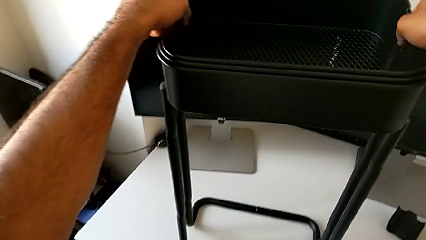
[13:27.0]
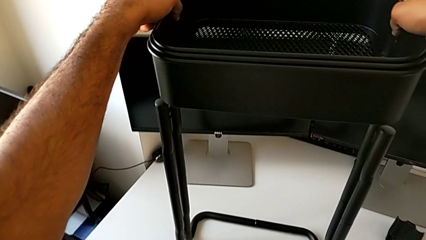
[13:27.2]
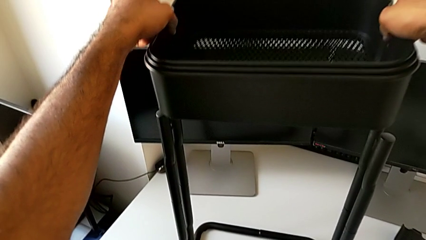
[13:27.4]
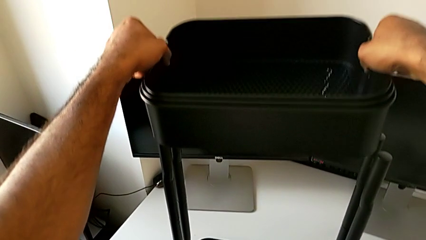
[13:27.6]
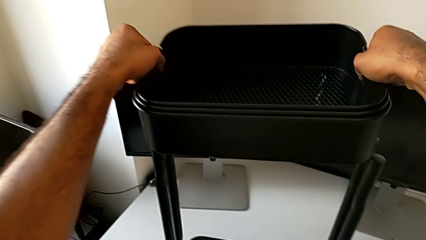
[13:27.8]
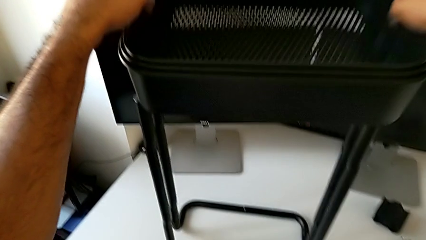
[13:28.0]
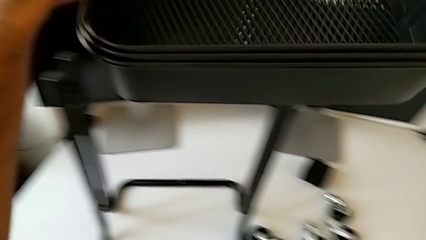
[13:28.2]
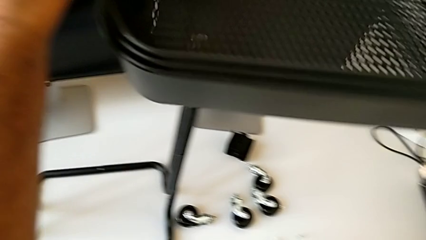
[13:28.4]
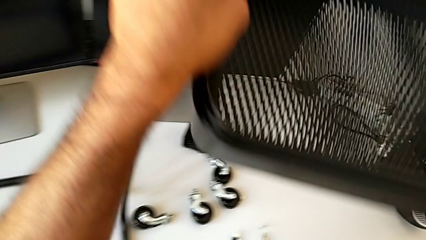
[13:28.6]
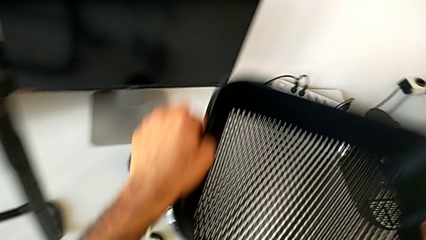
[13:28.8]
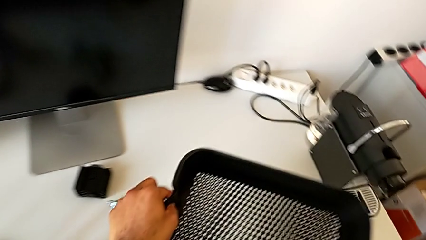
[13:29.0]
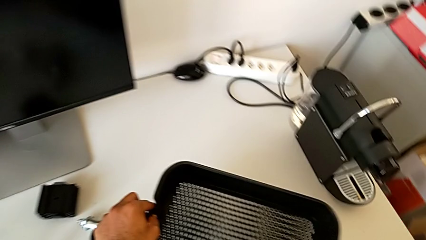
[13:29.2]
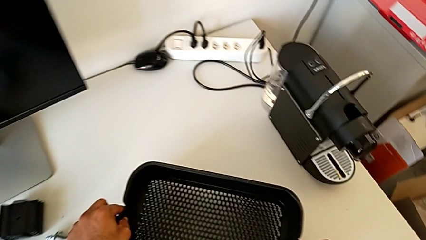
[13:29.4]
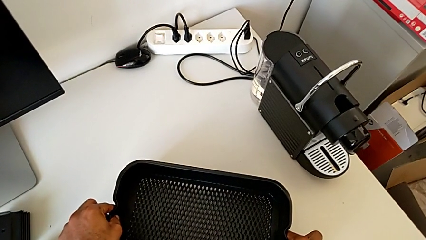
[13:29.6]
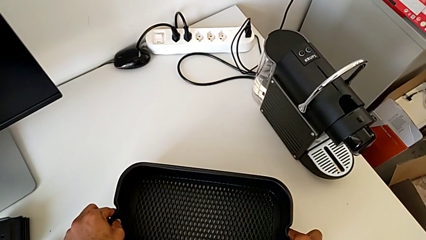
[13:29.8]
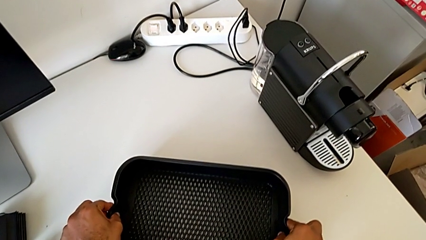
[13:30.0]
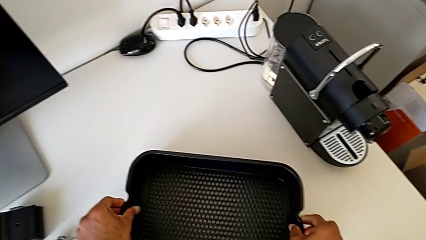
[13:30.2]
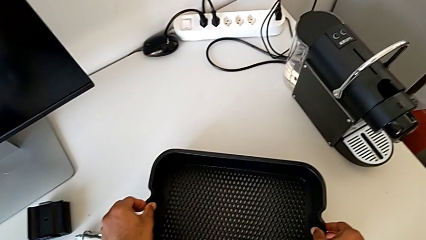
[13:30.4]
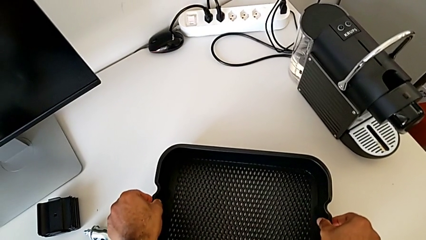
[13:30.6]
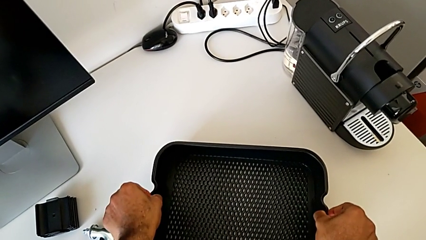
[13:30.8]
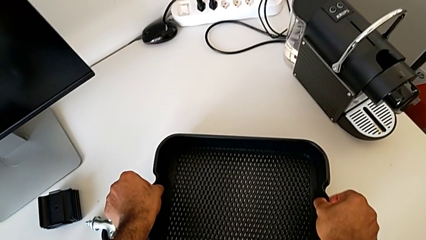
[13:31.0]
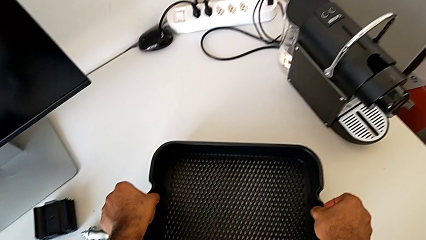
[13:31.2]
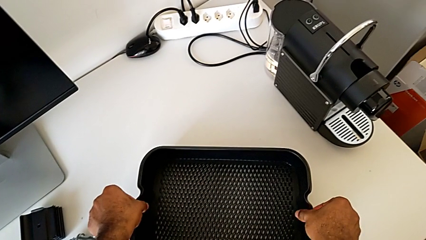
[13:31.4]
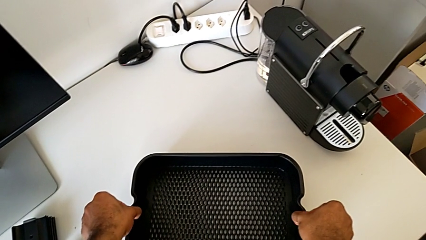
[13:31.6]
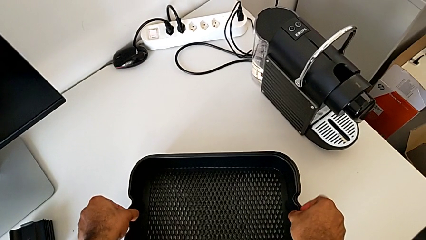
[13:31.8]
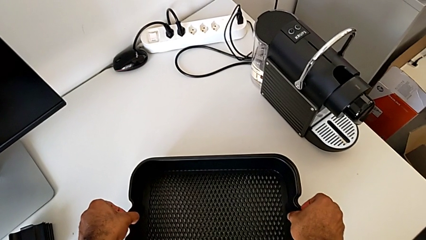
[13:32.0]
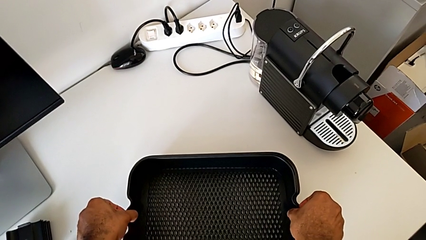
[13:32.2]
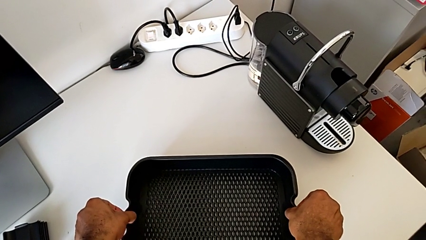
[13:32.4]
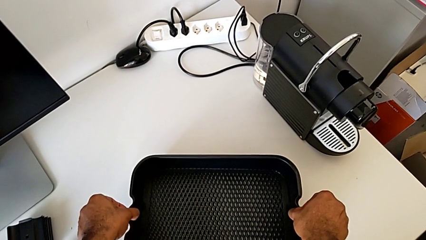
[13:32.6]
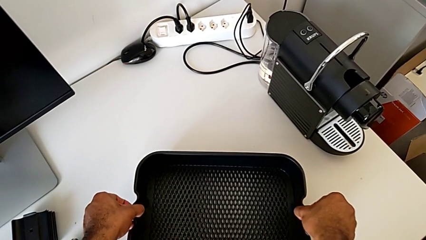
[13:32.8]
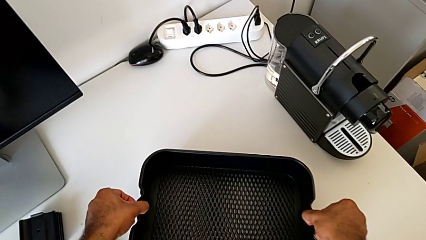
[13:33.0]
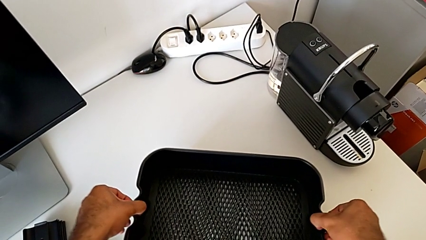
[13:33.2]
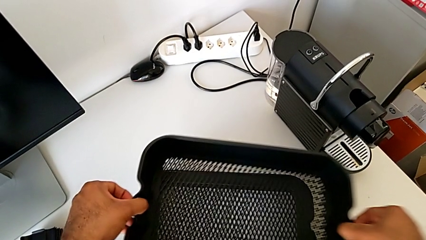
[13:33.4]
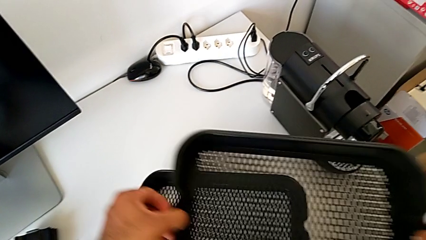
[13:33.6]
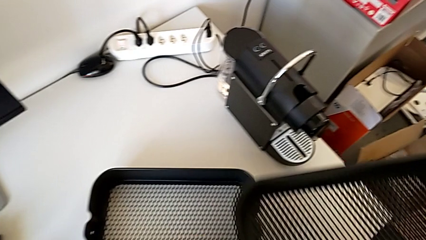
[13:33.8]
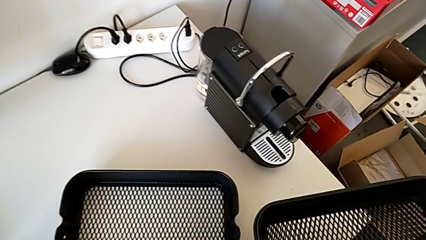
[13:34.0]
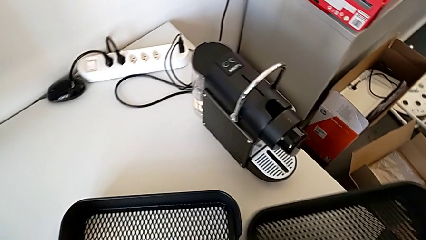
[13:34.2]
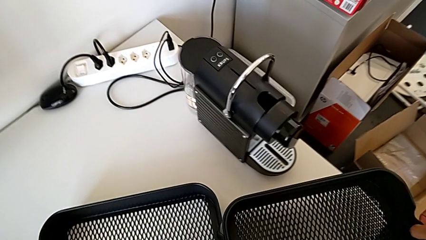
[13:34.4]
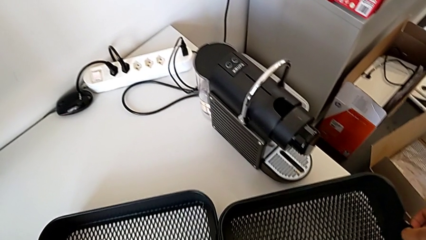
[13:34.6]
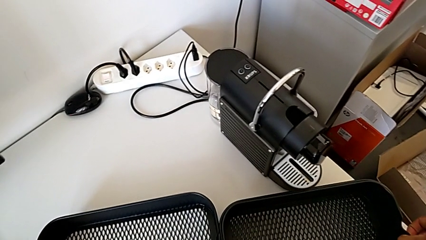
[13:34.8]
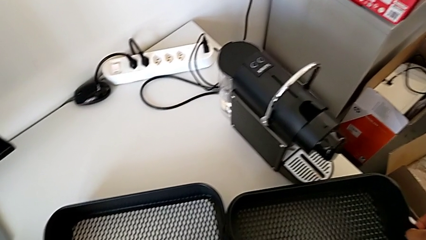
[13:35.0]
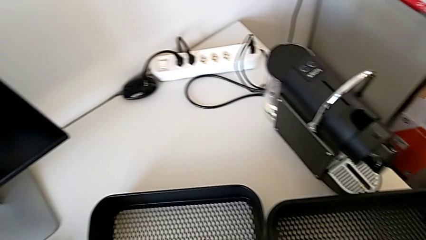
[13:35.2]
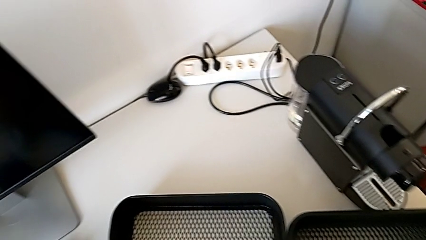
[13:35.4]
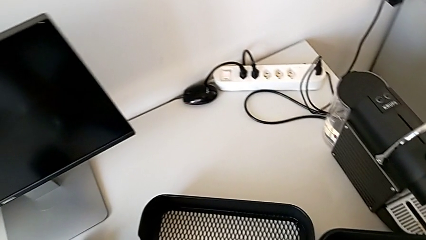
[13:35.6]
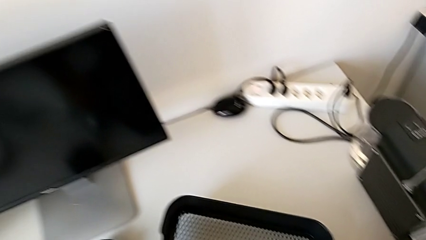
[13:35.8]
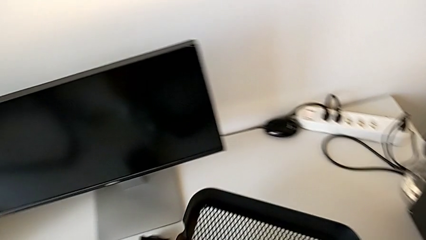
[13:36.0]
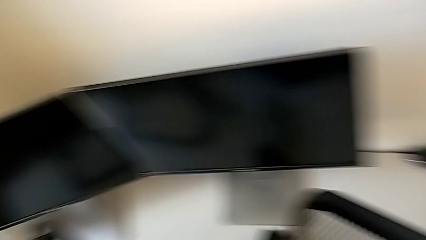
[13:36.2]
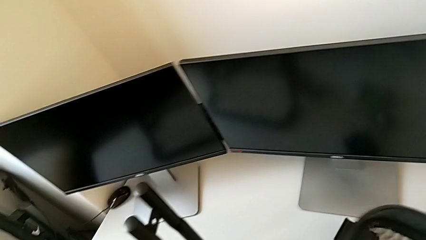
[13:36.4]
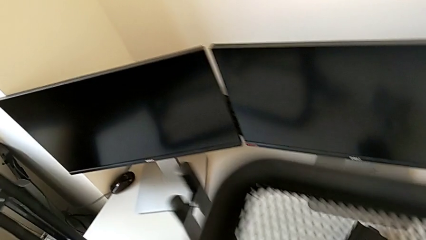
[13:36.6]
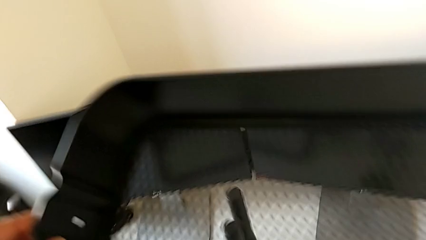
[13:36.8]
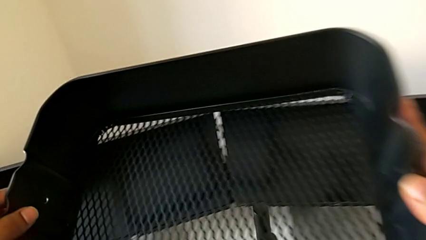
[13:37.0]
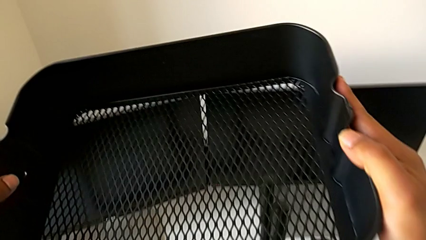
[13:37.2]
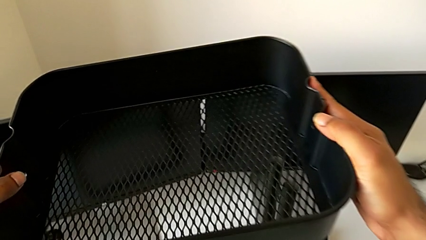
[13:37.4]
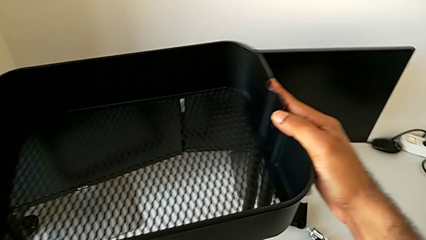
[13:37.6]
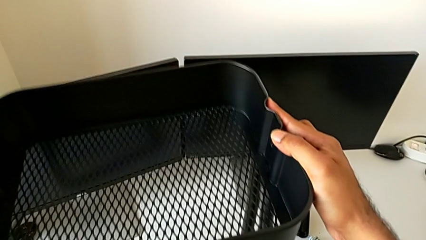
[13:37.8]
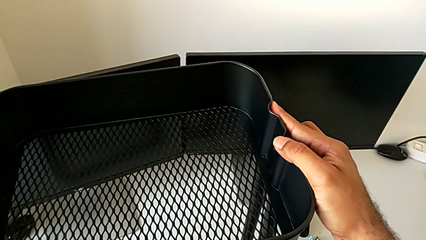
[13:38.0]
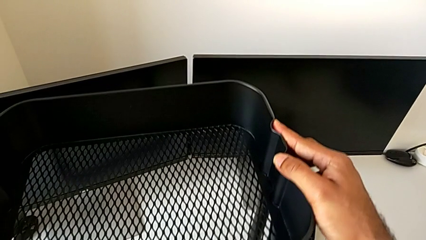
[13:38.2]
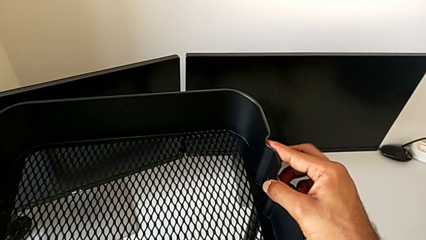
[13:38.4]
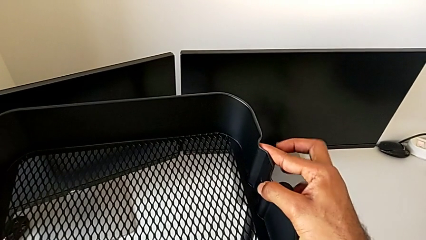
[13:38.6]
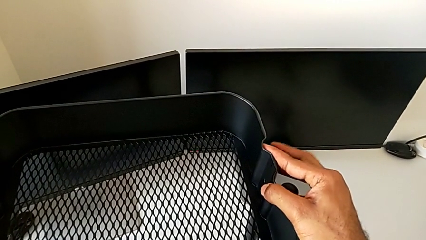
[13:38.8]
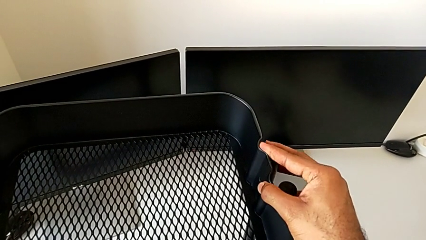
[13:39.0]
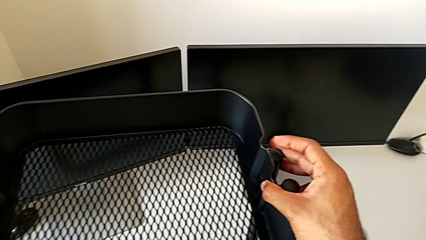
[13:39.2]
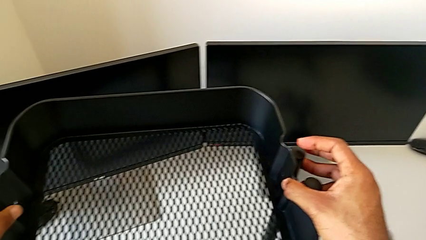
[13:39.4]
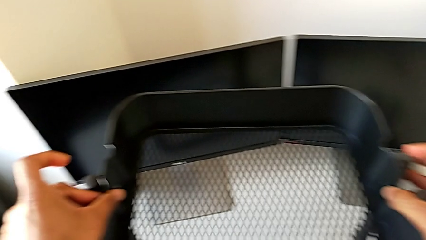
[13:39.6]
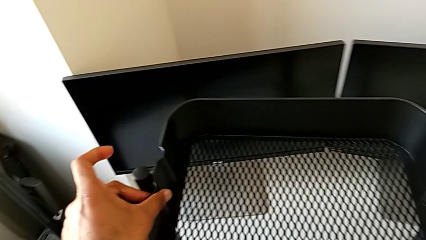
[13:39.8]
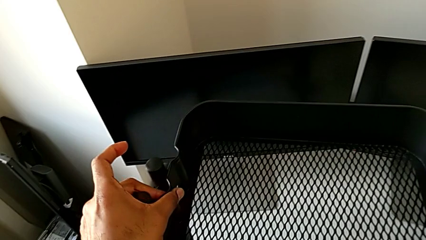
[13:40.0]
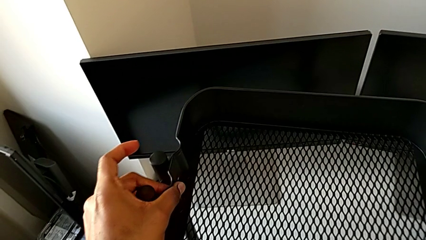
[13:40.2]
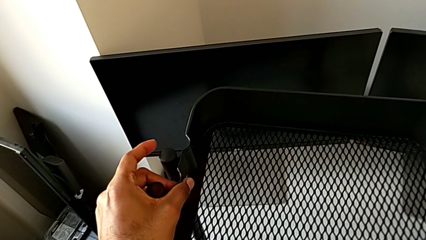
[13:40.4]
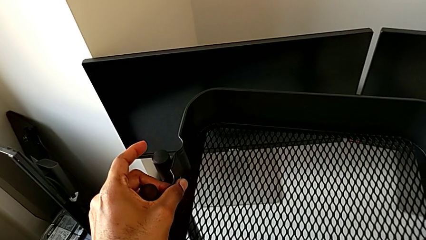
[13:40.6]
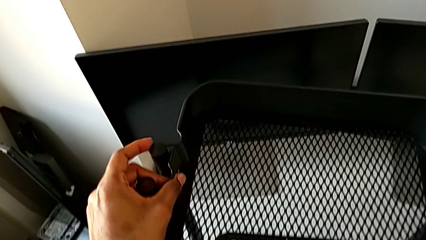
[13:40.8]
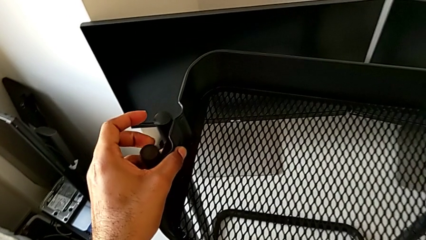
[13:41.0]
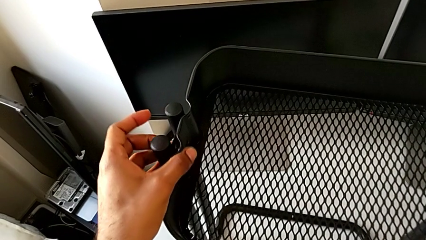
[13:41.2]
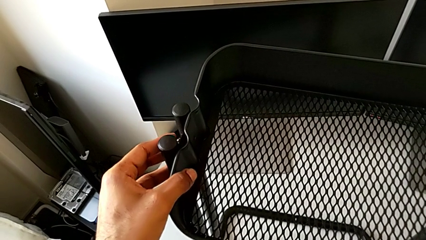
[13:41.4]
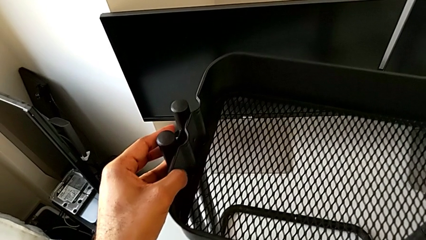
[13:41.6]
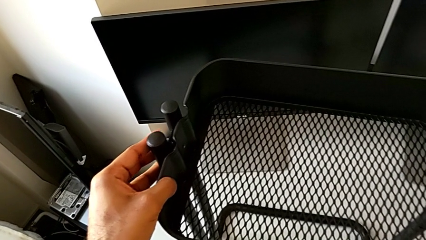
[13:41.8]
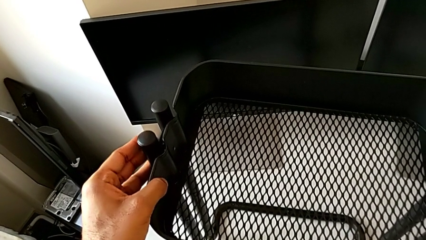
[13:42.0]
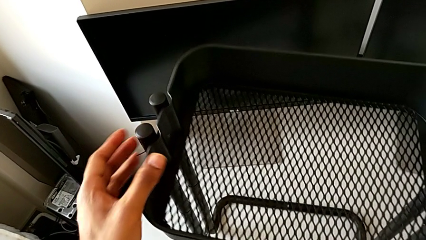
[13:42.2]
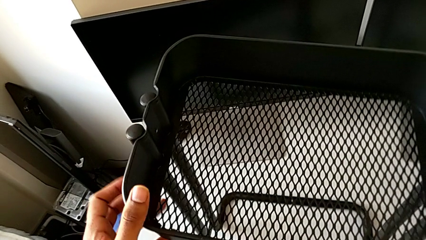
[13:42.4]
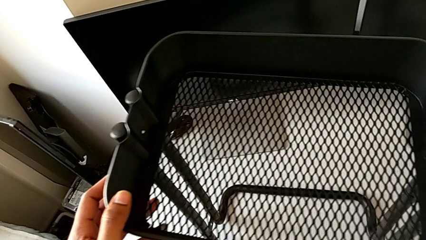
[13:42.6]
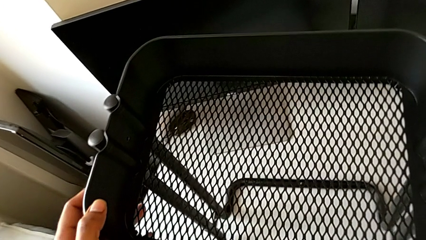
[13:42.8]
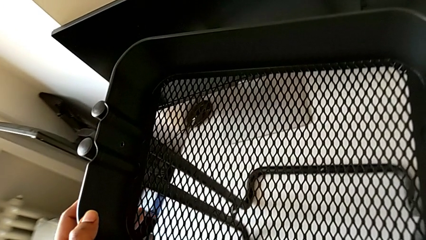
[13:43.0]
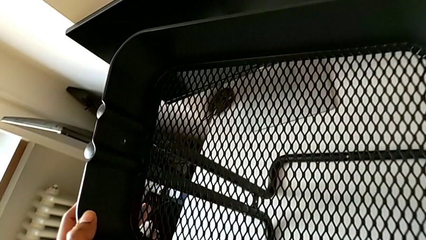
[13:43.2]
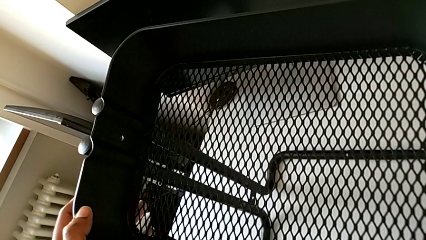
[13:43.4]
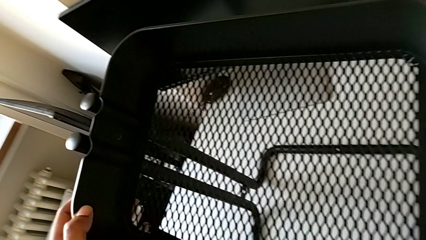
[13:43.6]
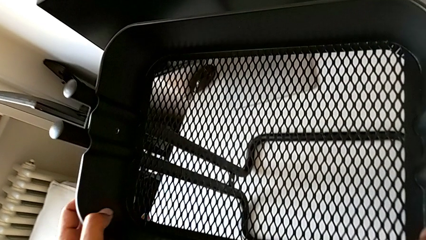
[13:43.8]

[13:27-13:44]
The camera wearer is assembling the bottom tray. They disassemble the grid tray, place it, pull it, lift it, disassemble it, place it, grab the bottom grid tray, lift the grid tray, place it and align the bottom grid tray.
